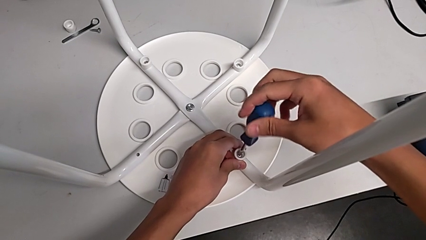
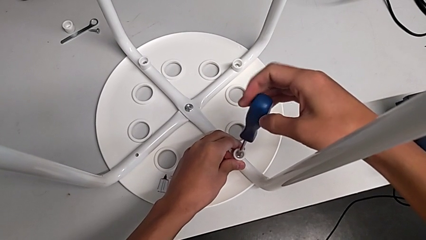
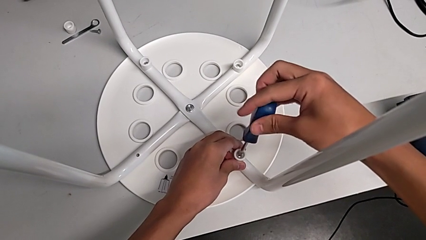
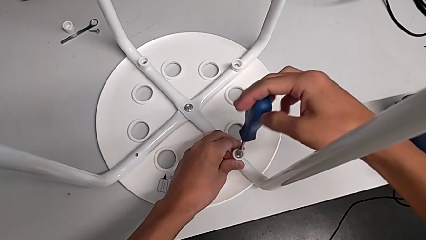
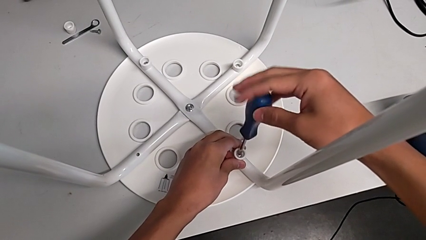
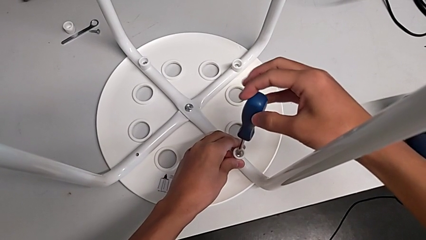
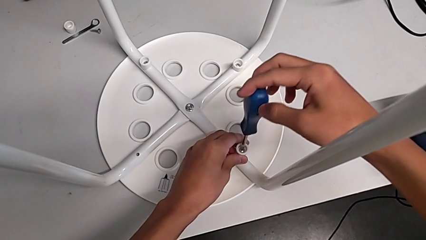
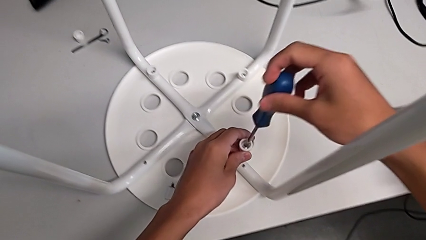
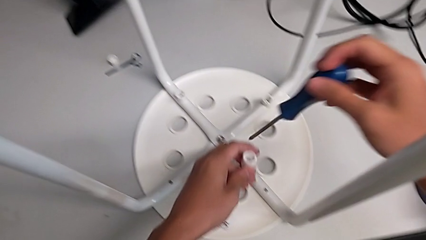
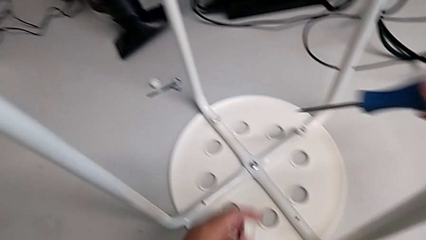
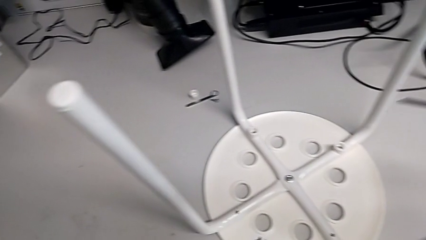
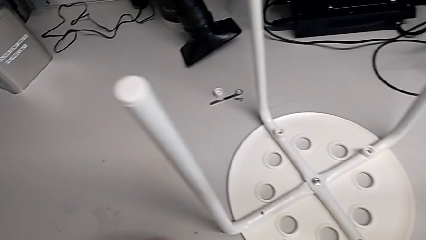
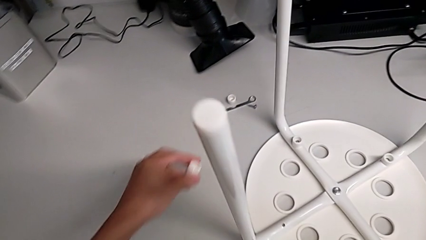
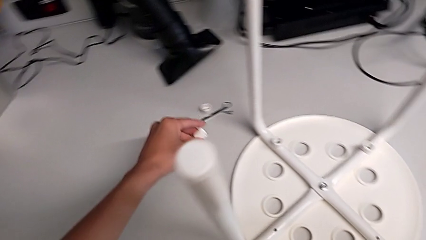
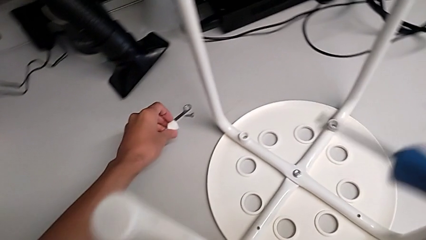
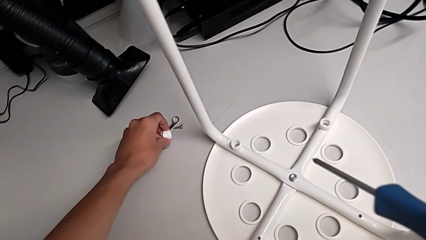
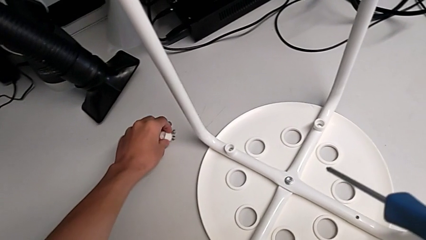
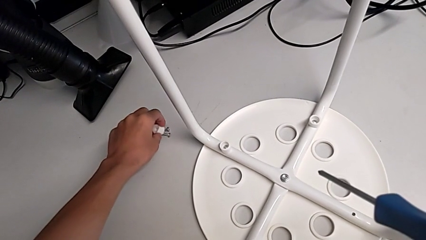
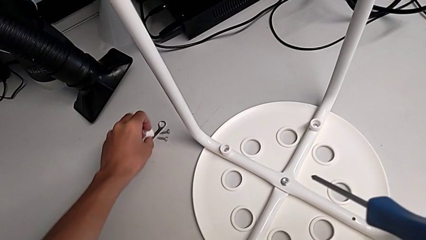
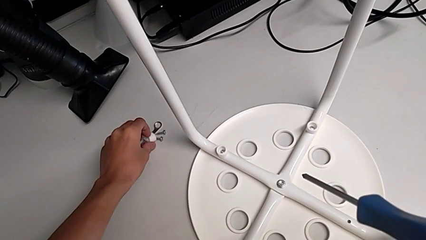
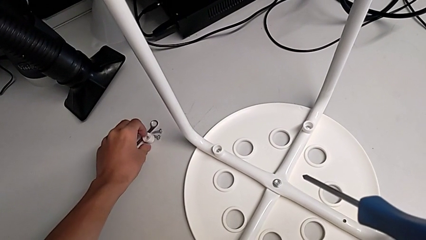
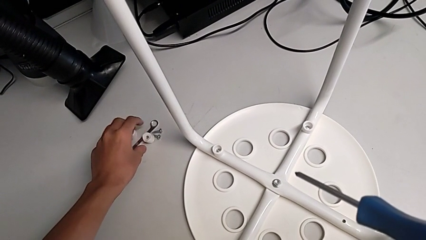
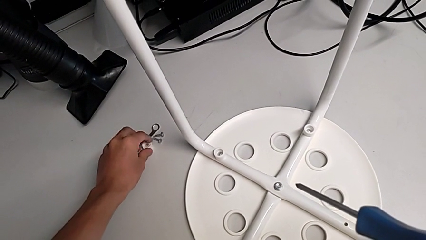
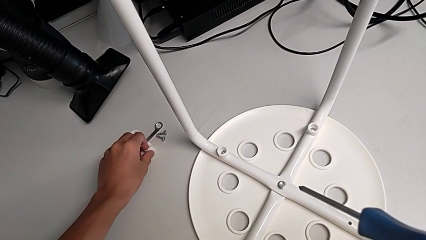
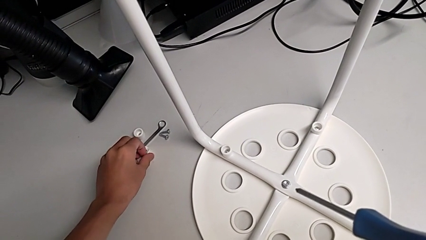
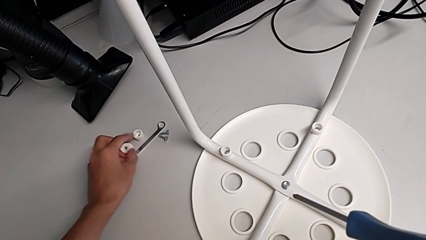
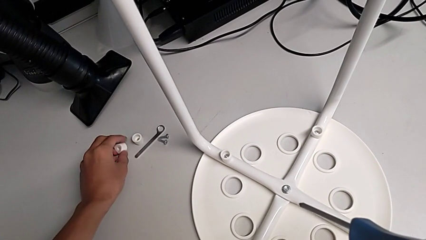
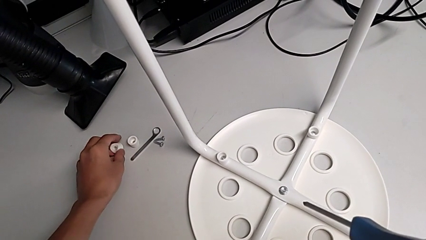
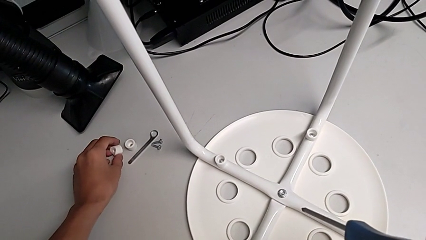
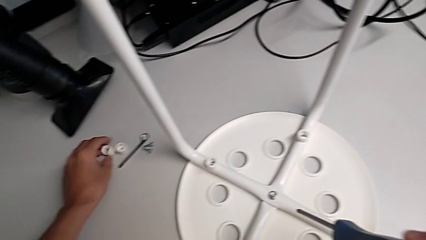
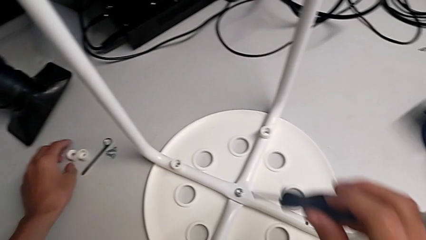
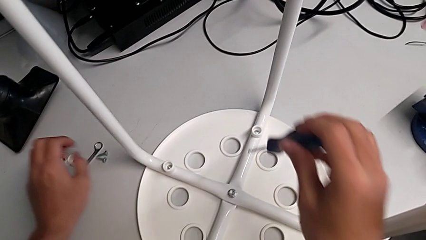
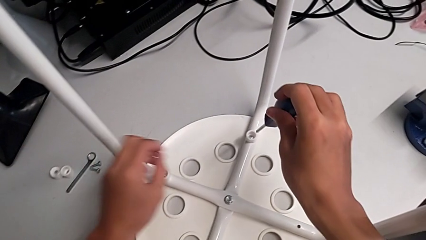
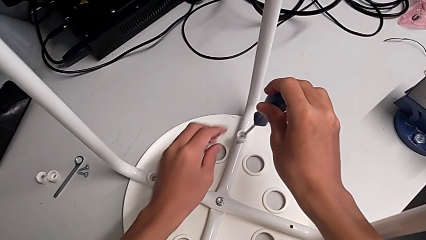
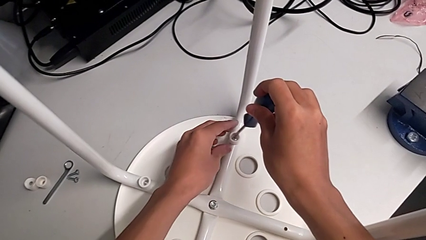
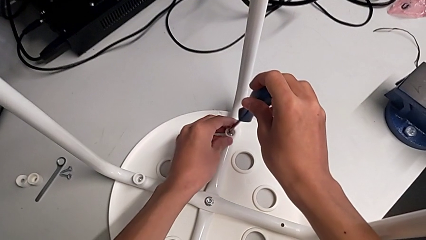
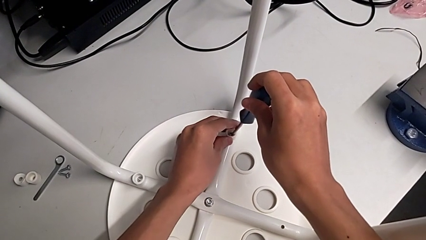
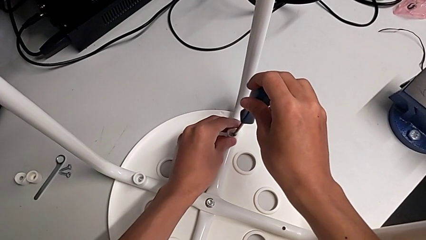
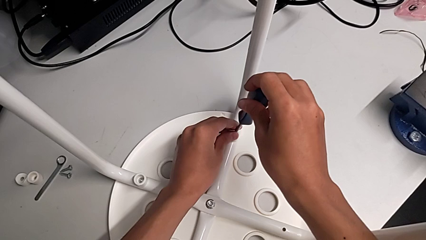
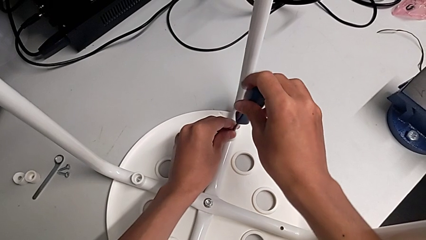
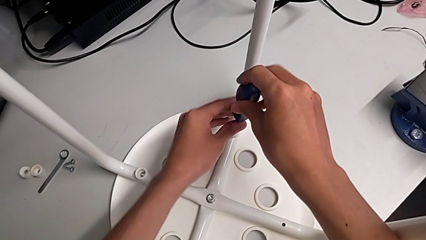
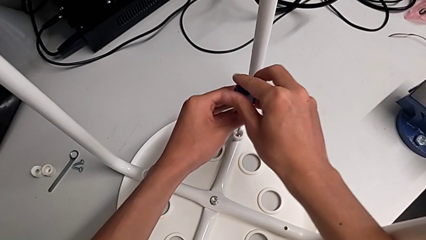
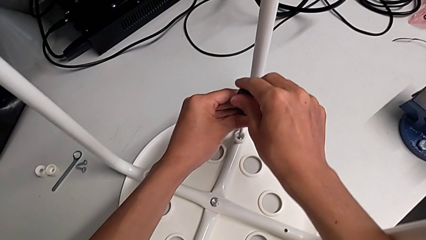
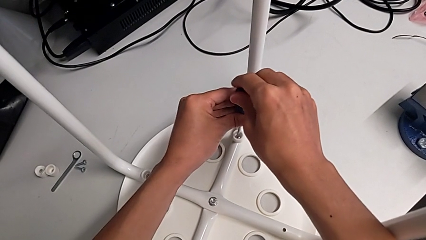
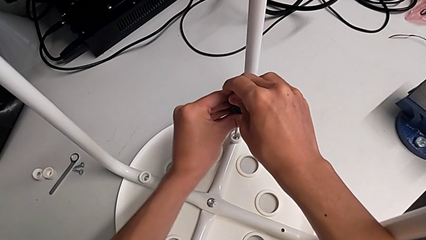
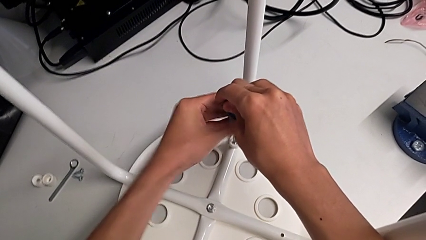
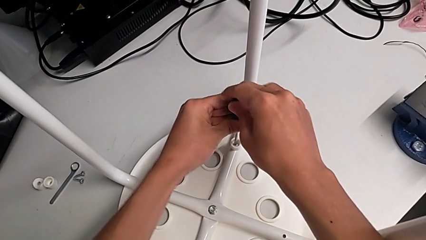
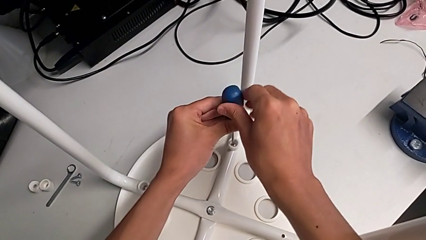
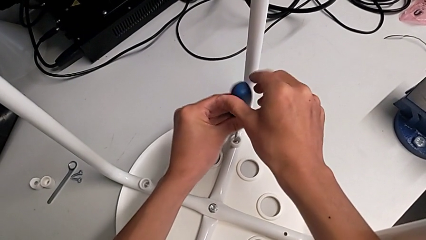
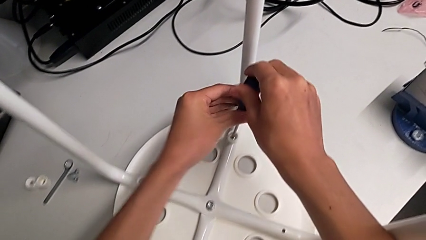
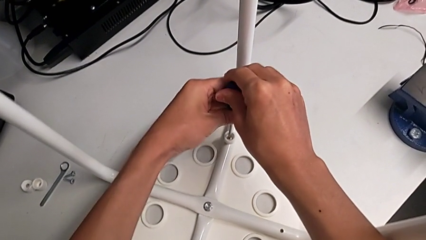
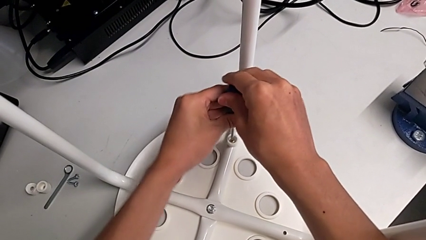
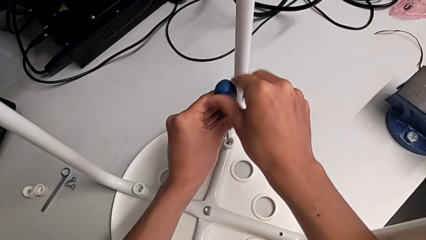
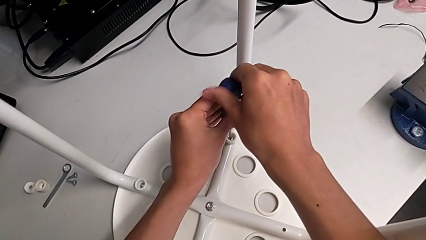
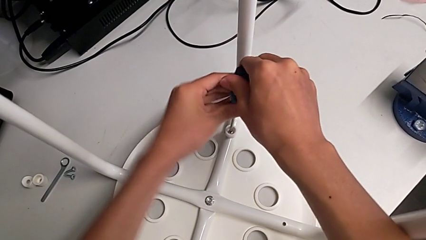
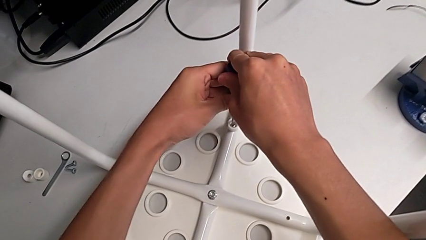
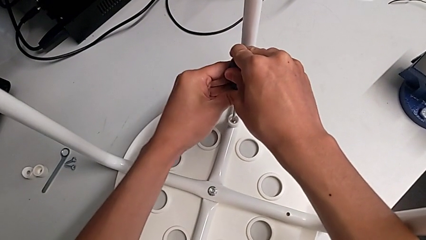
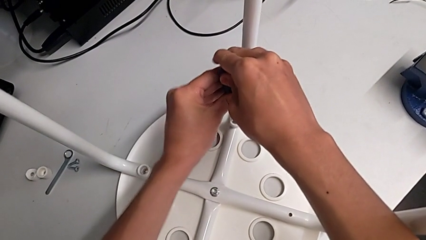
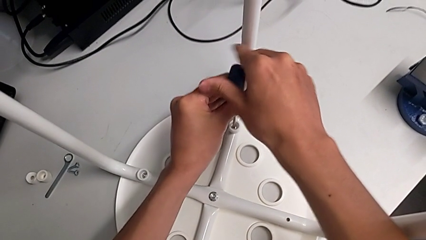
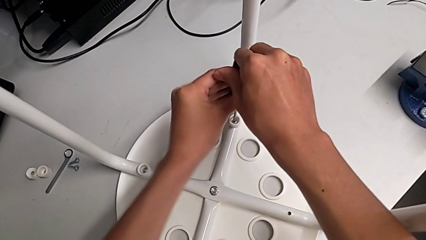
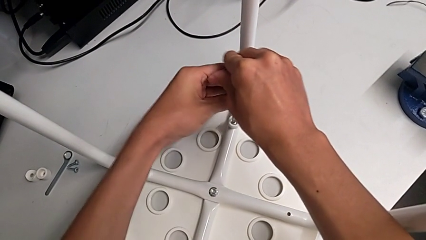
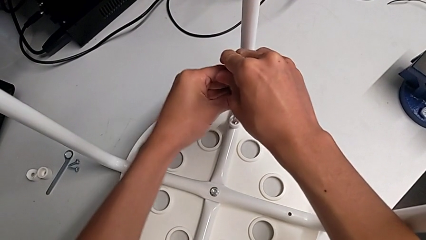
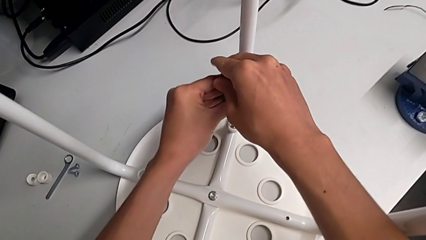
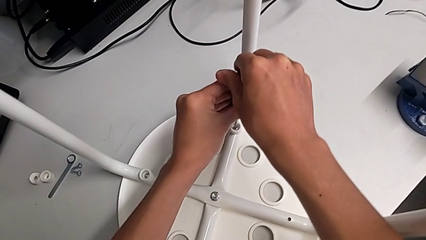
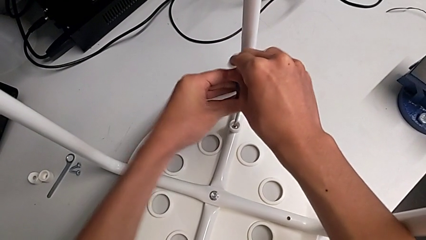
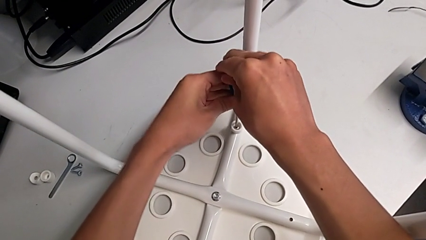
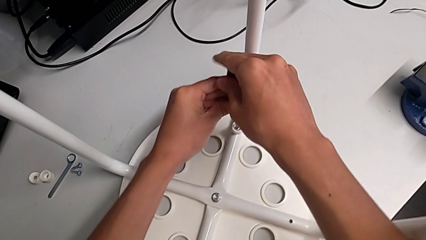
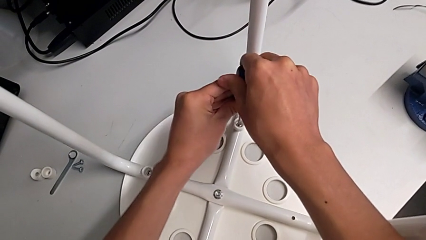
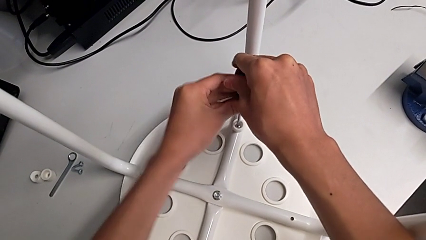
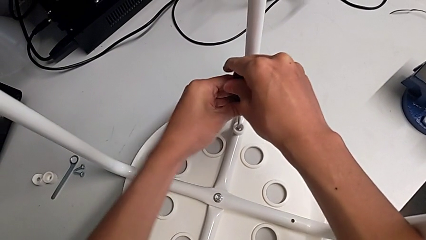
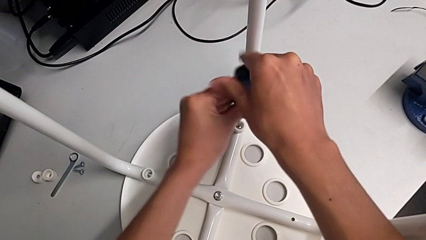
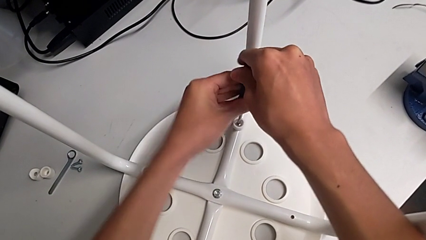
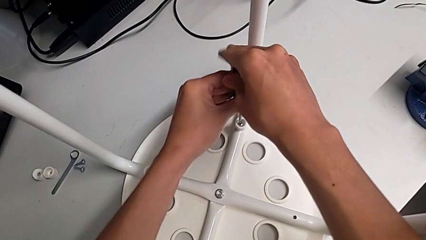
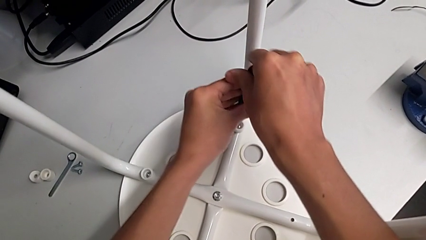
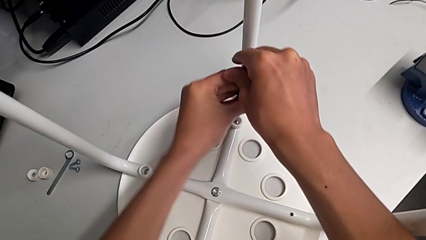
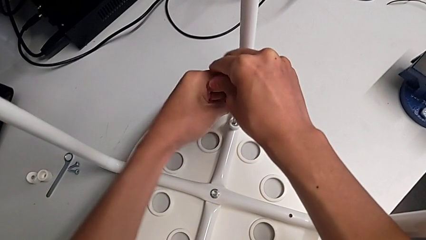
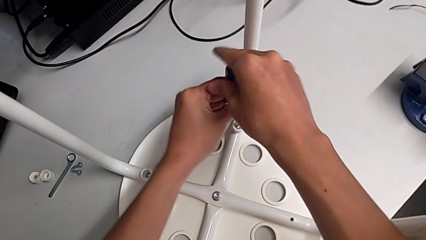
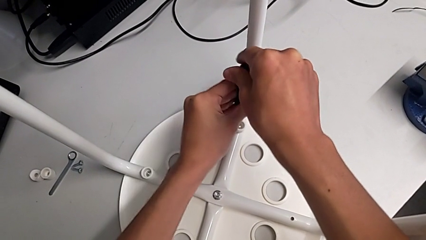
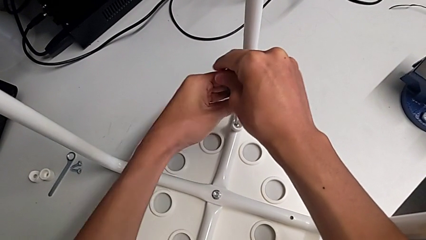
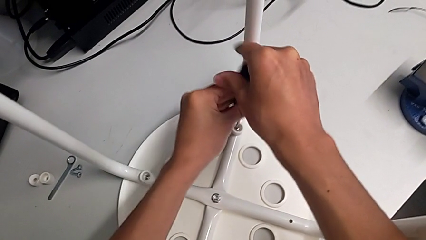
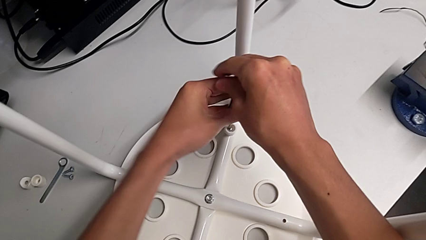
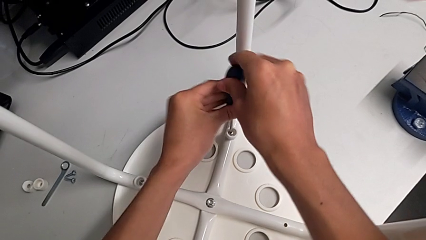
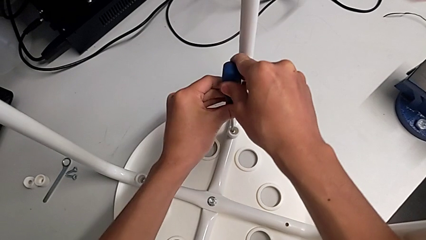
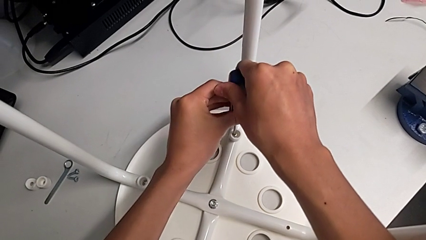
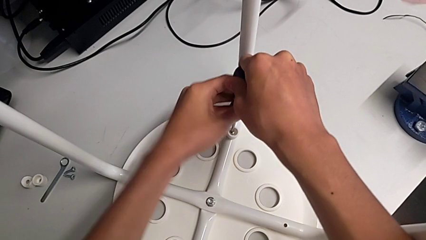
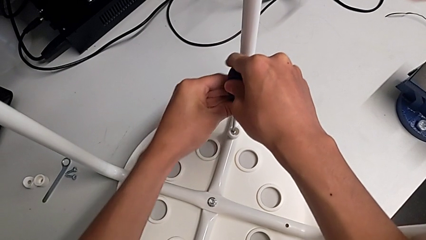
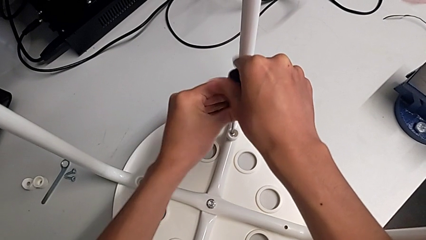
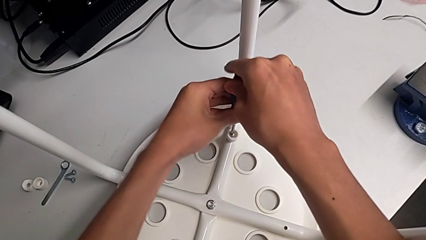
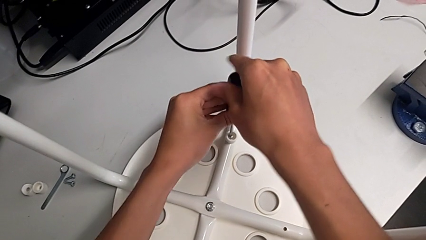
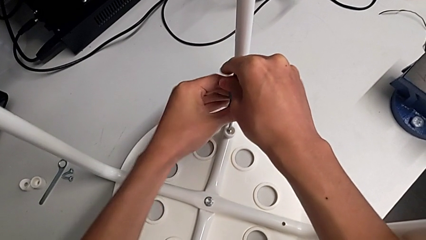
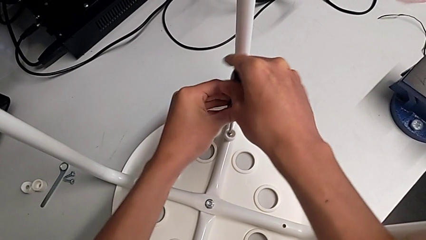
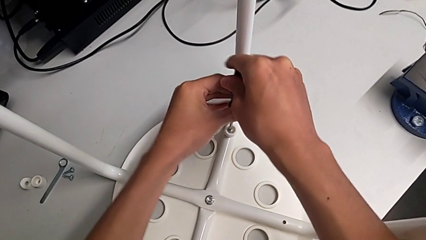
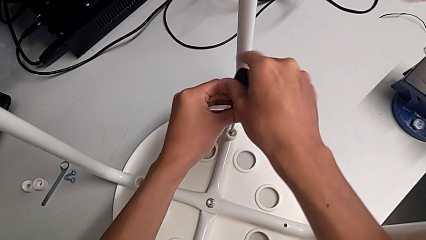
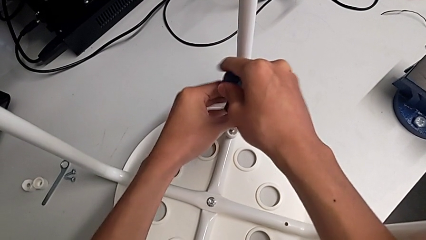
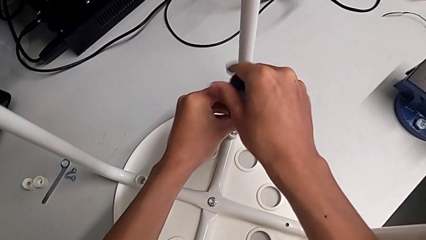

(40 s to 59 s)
The camera wearer is disassembling the screws of the legs. They grab the second washer, place it, grab the second washer, place the washer, insert the screwdriver and begin to unscrew the third screw with the right hand.
